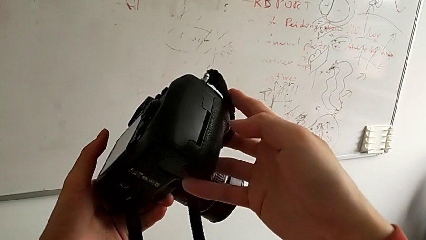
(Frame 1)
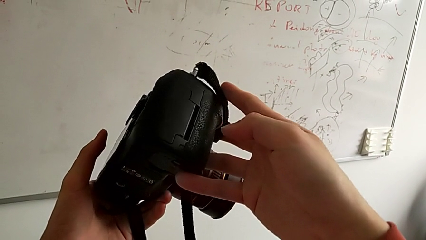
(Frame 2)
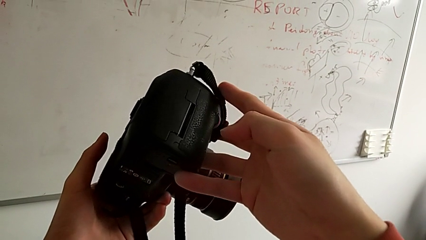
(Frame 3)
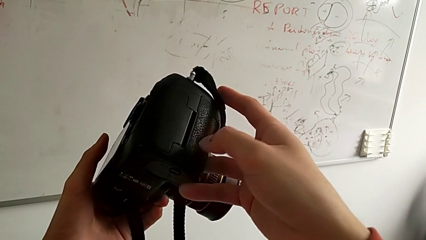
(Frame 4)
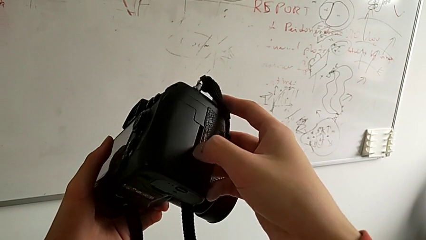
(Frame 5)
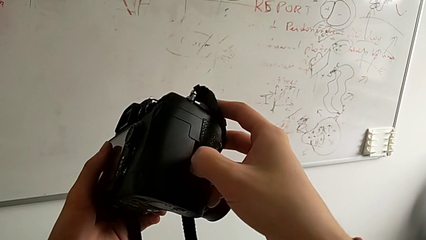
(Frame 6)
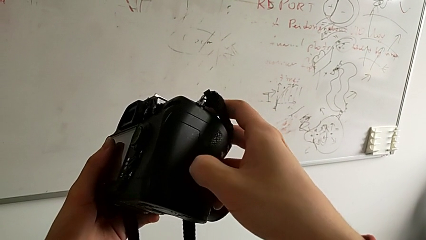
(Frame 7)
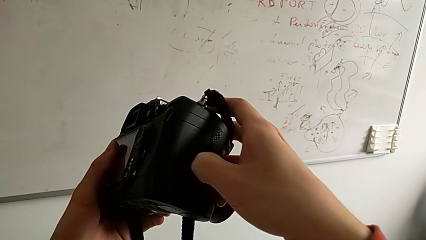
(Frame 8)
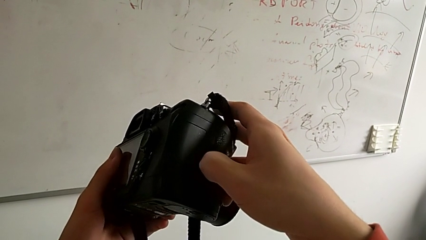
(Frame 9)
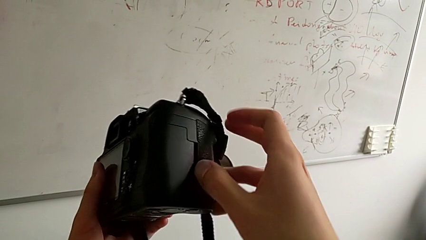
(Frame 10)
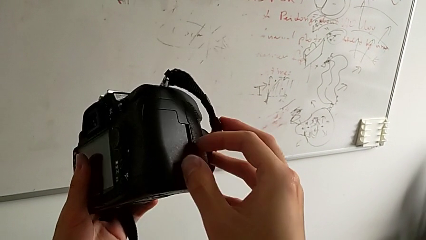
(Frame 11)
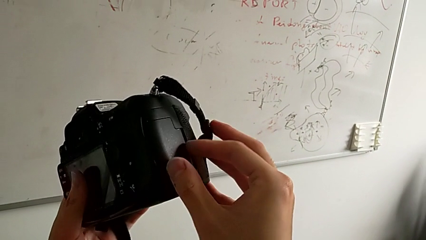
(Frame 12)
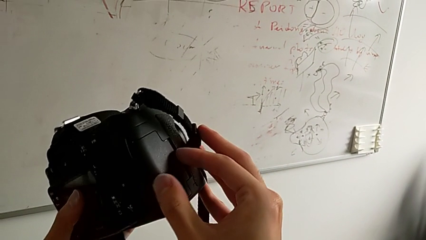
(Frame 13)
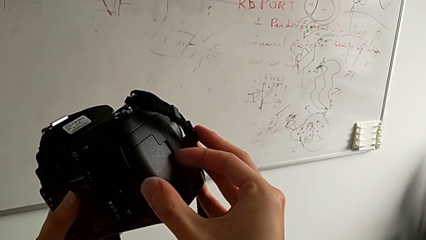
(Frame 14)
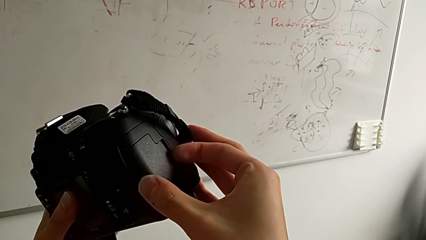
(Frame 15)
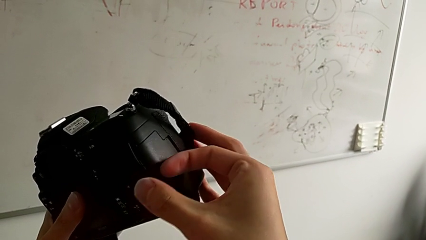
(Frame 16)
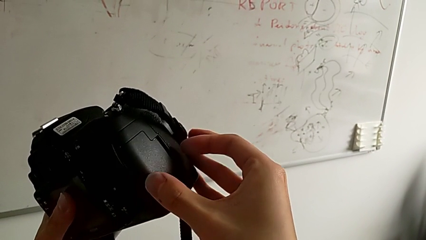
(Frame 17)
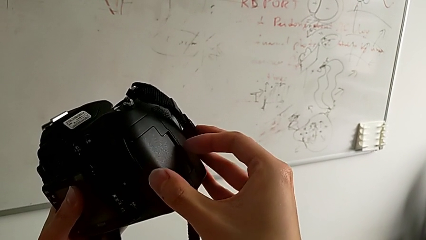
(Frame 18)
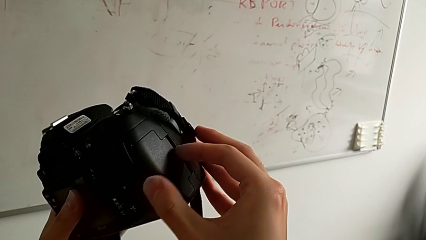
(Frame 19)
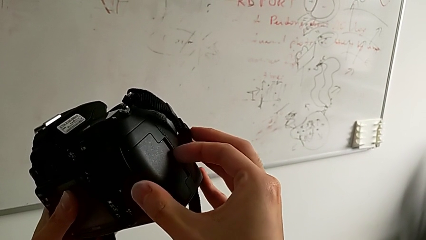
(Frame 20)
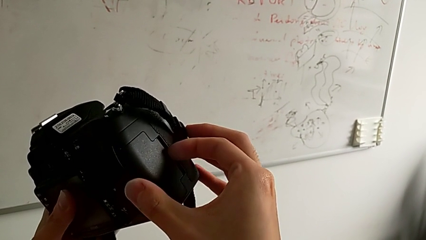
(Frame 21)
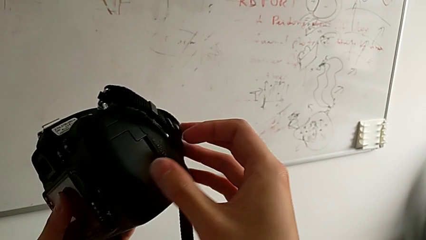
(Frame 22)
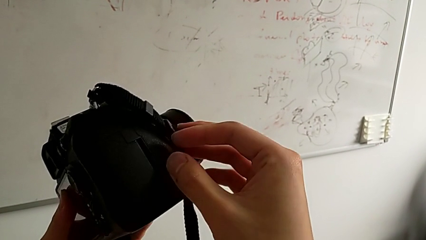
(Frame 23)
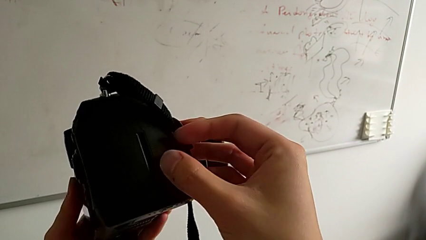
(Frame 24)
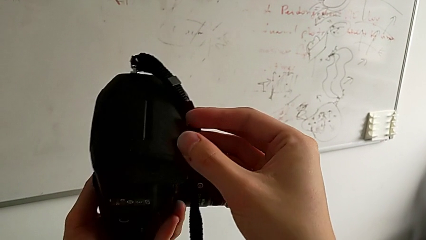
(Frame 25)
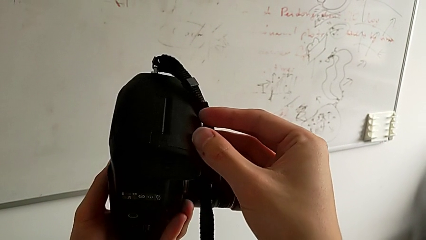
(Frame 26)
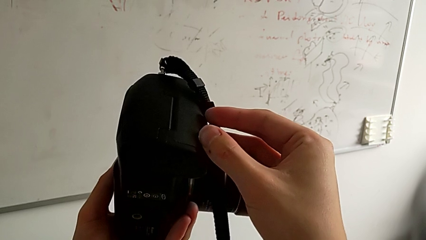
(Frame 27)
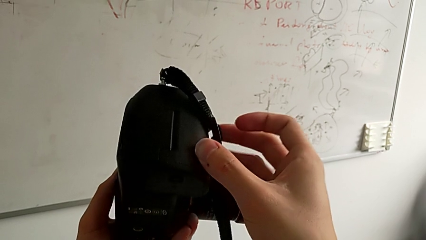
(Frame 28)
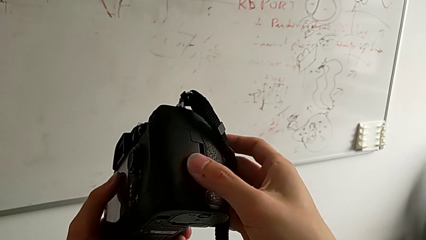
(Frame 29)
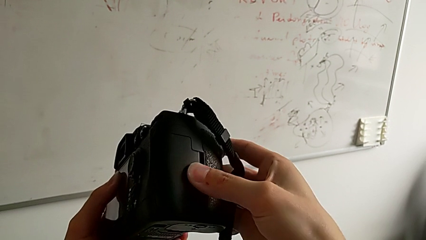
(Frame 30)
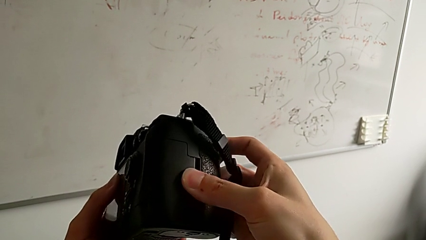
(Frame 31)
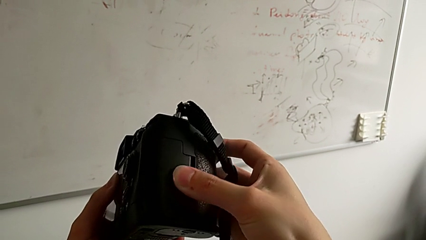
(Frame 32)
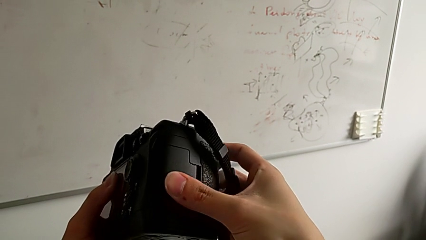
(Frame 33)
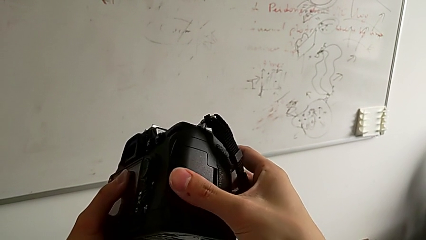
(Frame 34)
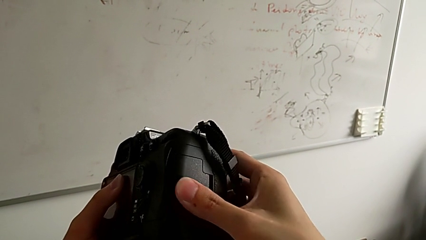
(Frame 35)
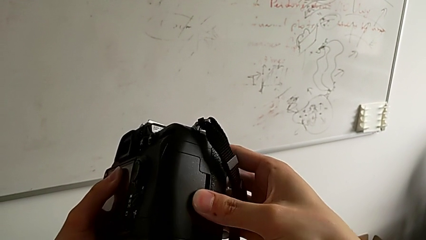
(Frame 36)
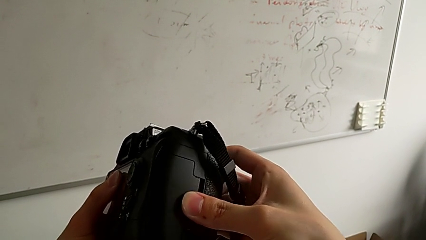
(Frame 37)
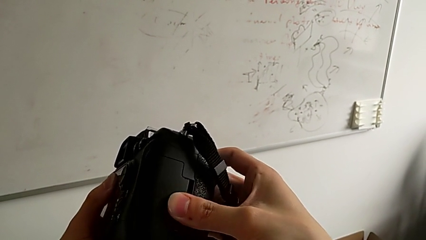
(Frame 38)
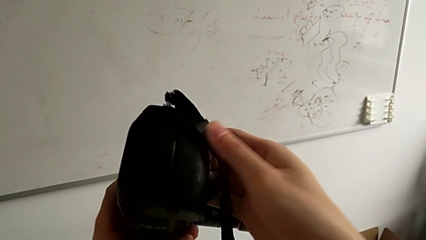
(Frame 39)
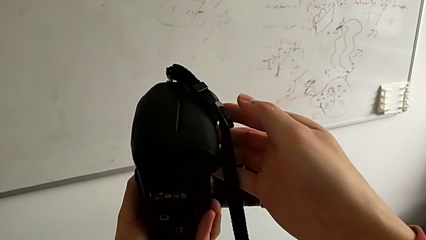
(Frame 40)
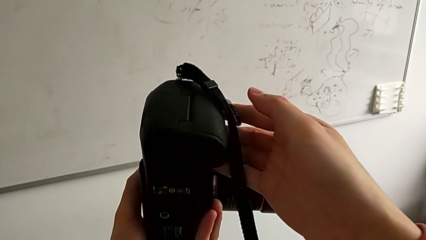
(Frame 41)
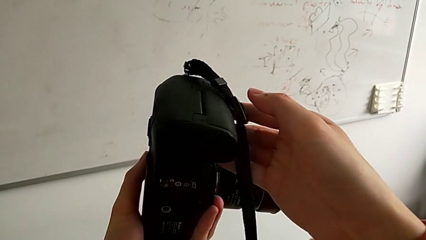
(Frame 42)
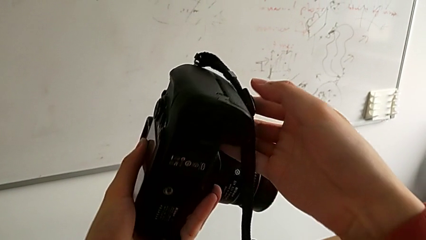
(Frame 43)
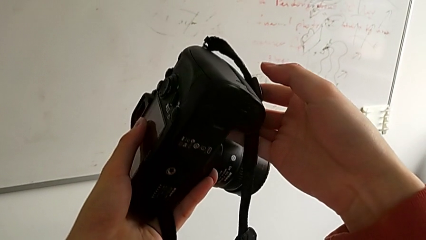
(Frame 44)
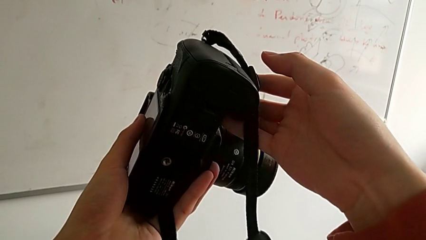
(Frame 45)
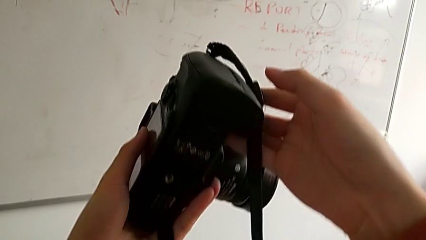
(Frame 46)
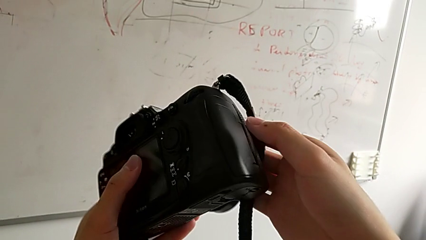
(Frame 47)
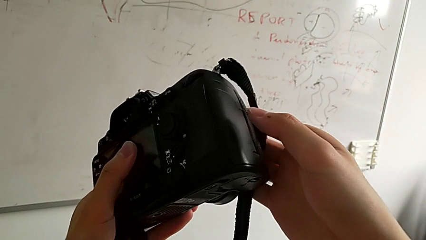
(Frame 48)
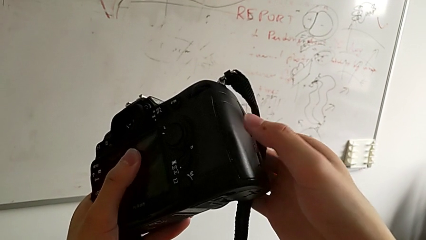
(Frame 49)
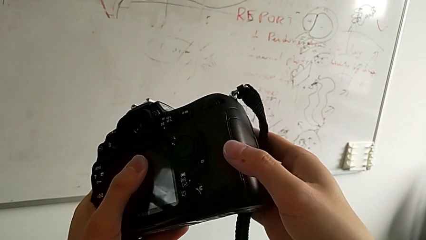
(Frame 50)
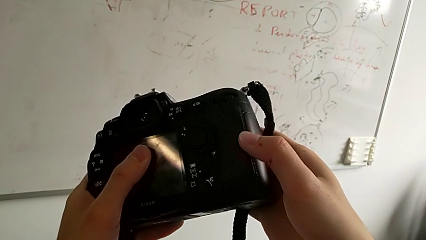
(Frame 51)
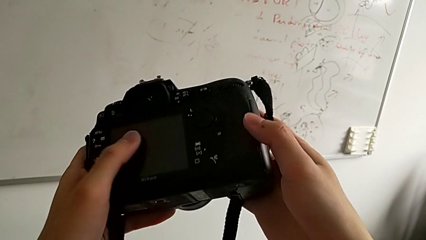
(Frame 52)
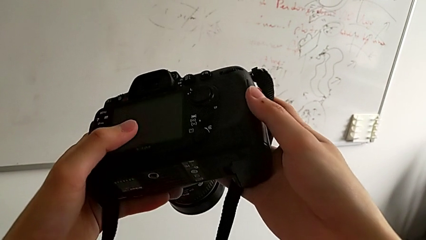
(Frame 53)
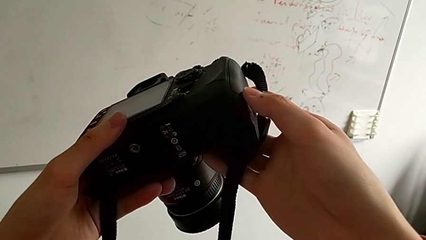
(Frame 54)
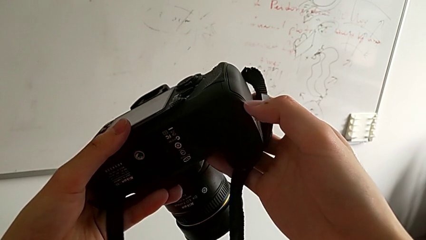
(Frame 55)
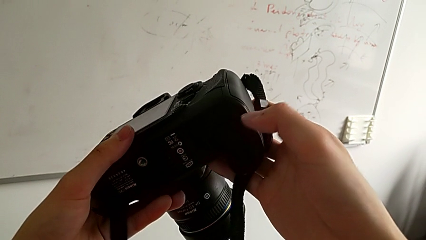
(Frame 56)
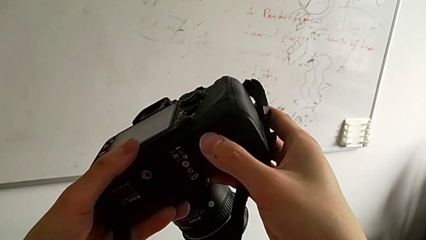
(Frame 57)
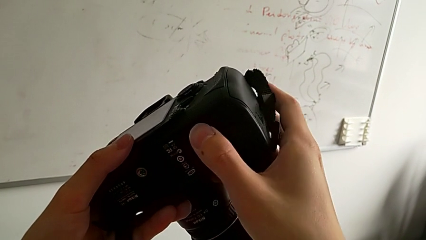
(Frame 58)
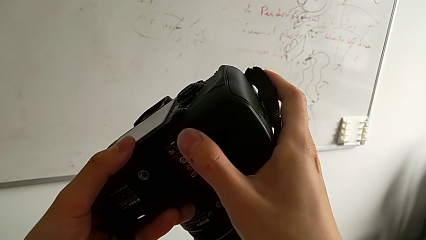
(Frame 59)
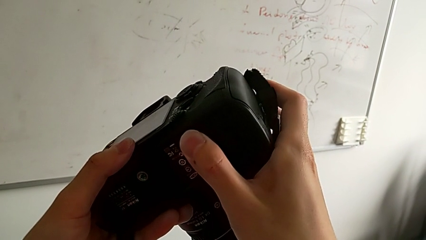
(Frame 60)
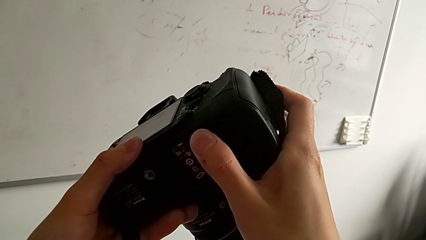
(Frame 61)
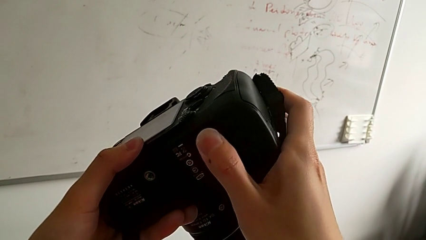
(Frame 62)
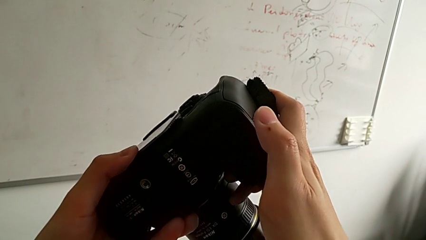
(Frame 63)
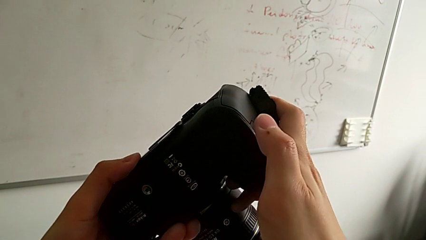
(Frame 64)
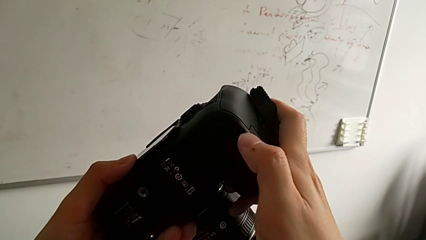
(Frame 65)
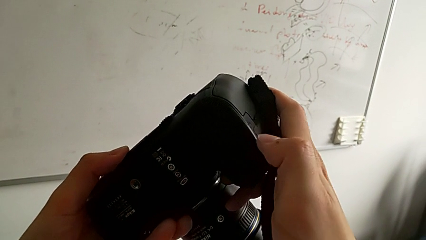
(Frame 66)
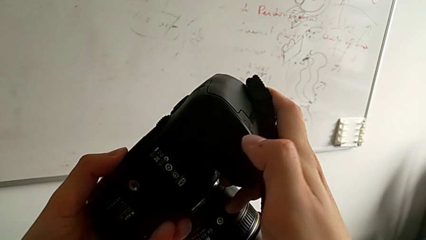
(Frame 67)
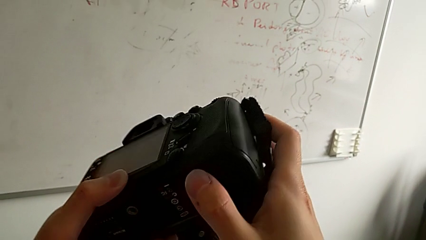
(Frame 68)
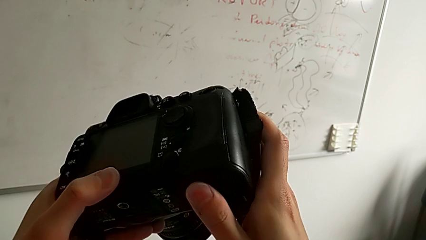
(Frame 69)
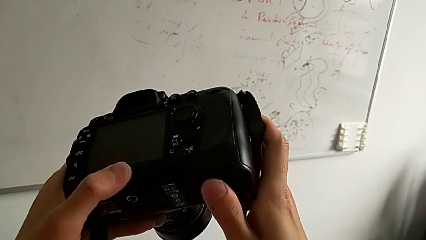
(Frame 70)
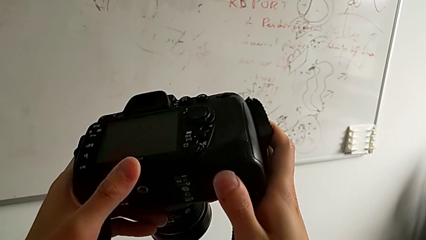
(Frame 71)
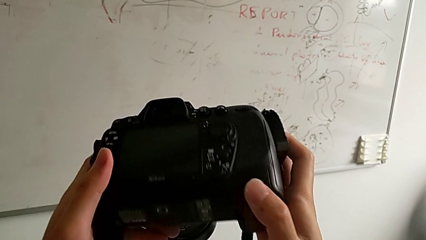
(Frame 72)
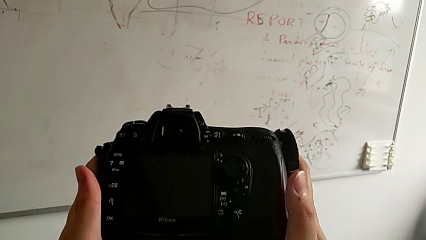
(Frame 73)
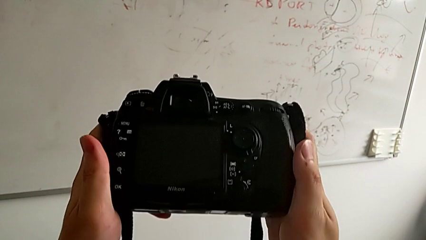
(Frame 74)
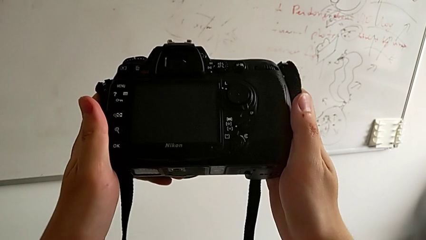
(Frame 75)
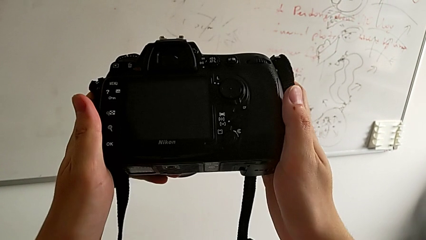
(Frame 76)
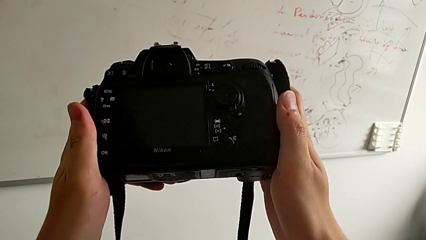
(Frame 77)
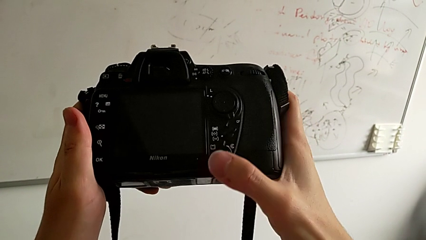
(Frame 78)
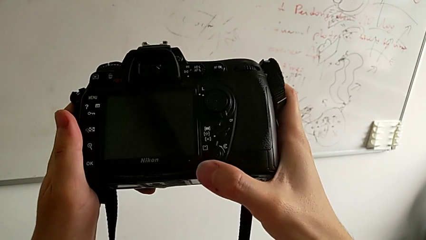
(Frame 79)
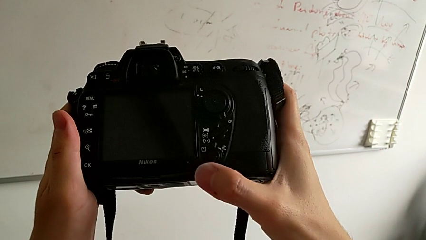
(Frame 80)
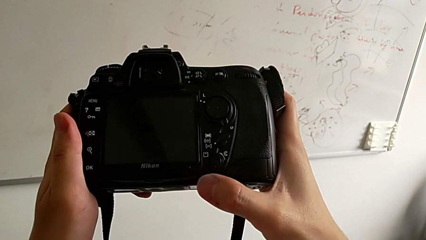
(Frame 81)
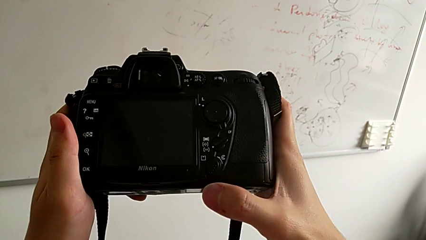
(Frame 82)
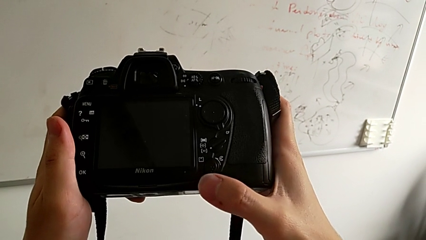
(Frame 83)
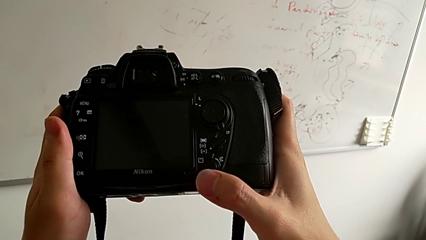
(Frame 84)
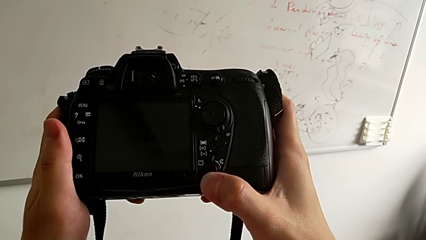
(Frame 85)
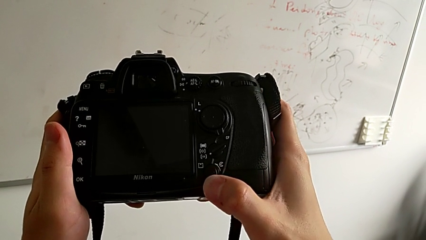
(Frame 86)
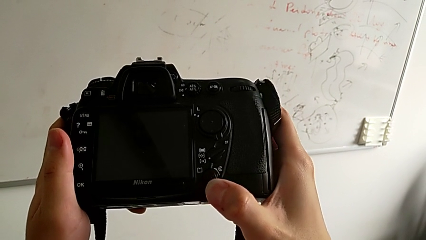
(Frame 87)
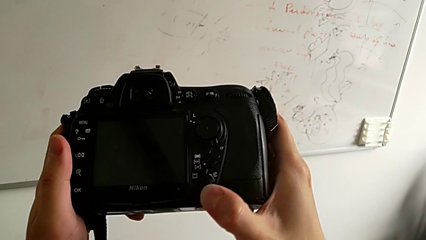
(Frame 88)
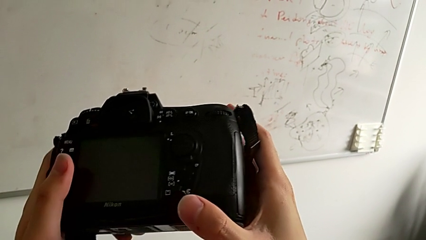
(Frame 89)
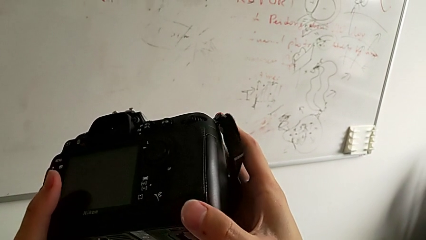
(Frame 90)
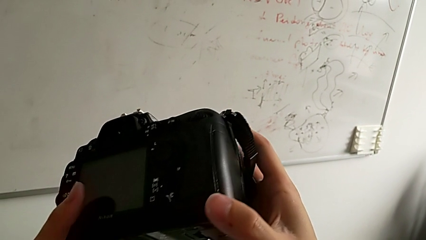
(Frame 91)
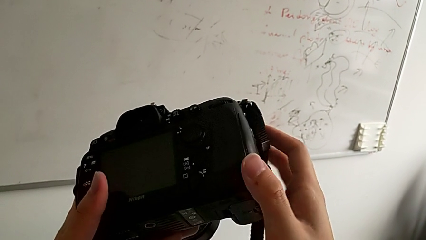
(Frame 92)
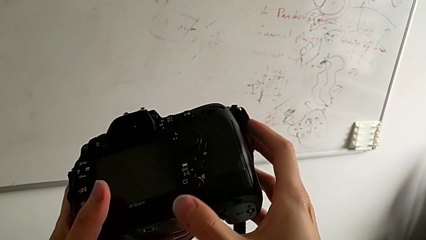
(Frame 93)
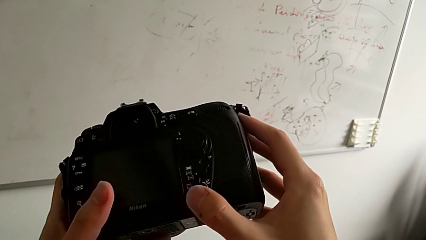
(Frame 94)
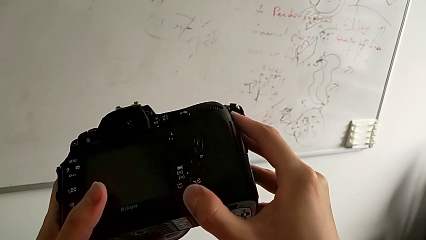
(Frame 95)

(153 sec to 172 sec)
The camera wearer is changing the SD card of the DSLR. They wrongly push the left SD slot, trying to open the lid by pulling it, inspect the DSLR, turn it, inspect it and turn it.
